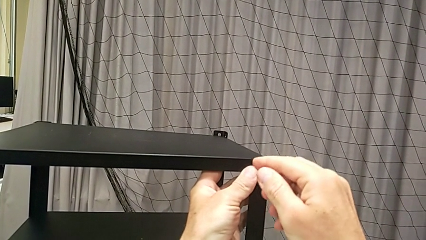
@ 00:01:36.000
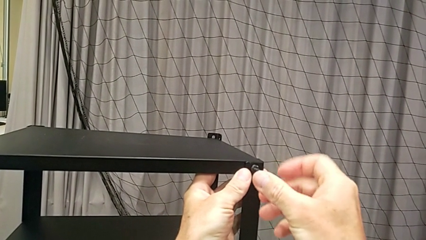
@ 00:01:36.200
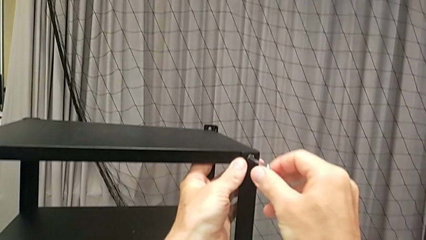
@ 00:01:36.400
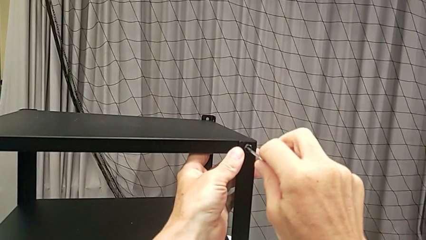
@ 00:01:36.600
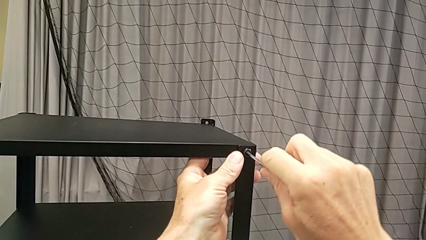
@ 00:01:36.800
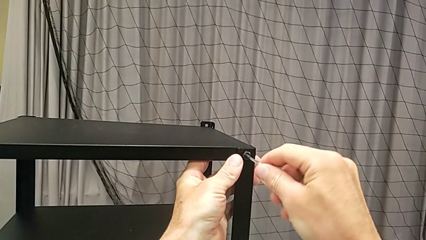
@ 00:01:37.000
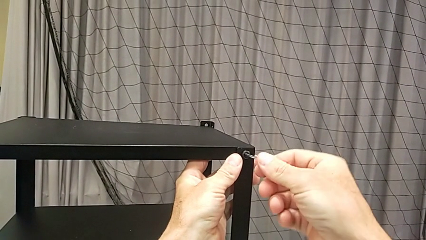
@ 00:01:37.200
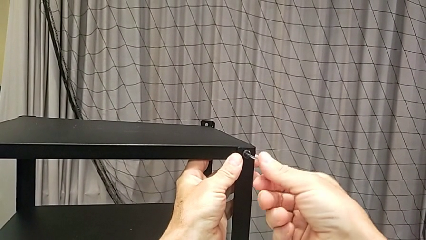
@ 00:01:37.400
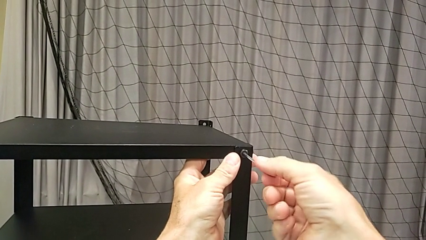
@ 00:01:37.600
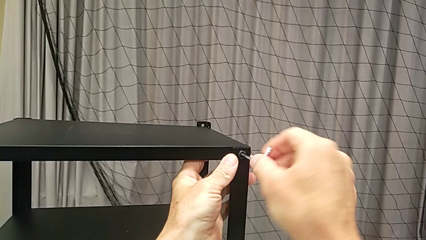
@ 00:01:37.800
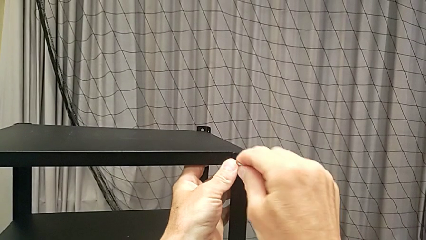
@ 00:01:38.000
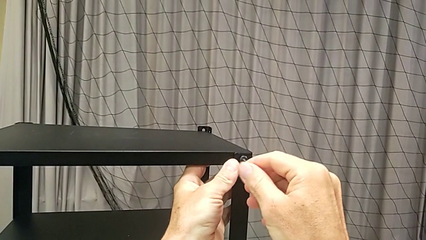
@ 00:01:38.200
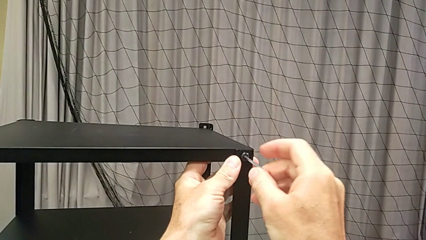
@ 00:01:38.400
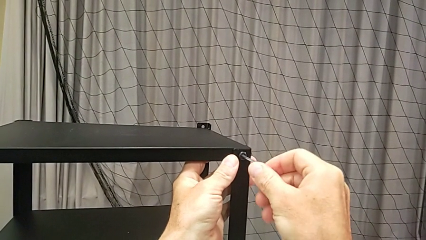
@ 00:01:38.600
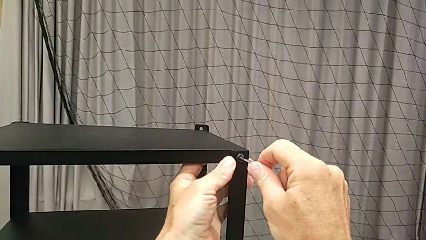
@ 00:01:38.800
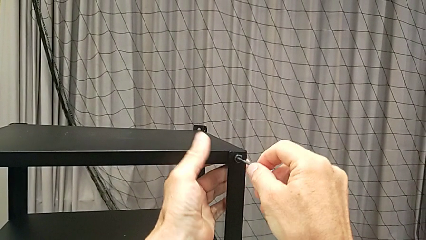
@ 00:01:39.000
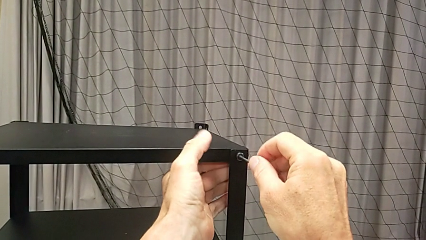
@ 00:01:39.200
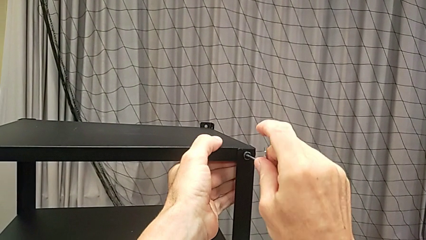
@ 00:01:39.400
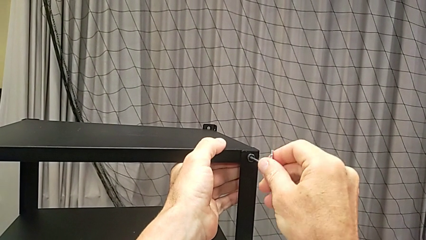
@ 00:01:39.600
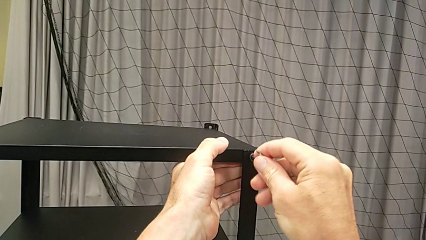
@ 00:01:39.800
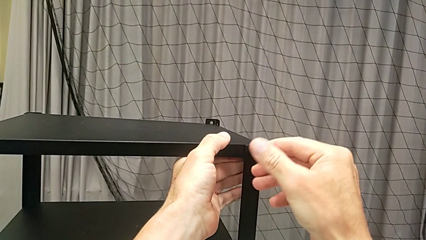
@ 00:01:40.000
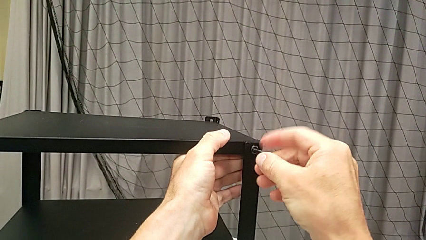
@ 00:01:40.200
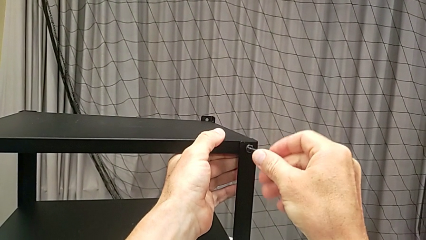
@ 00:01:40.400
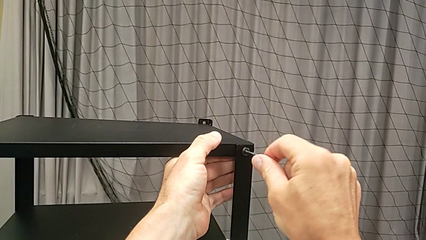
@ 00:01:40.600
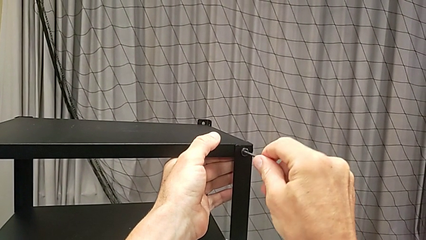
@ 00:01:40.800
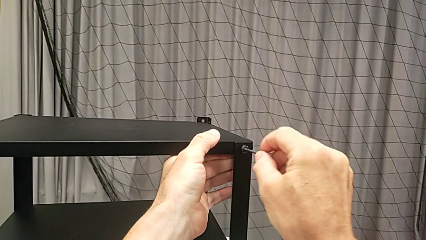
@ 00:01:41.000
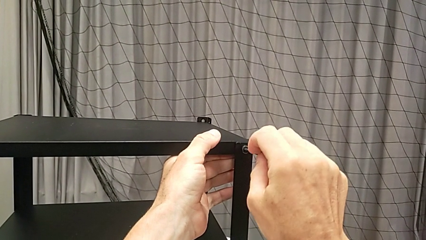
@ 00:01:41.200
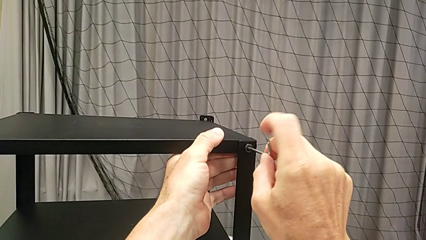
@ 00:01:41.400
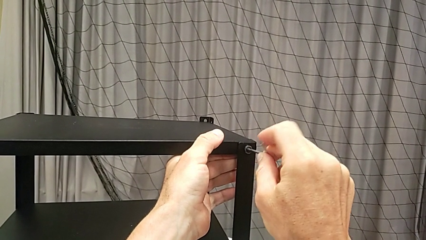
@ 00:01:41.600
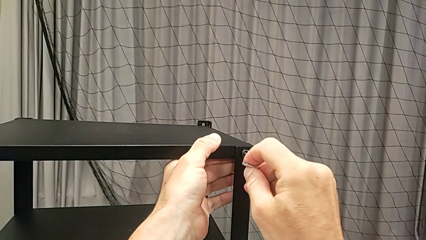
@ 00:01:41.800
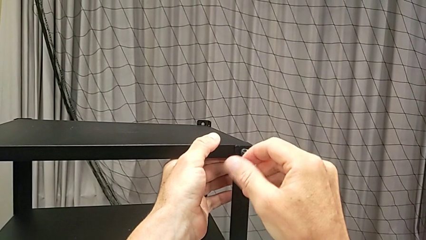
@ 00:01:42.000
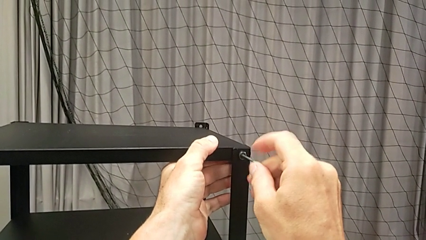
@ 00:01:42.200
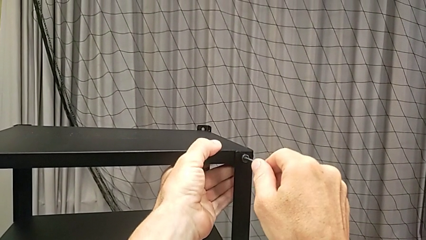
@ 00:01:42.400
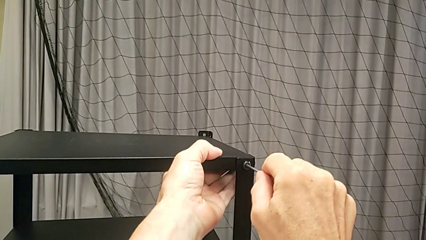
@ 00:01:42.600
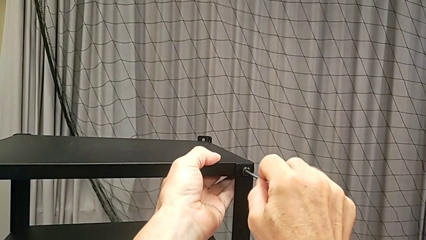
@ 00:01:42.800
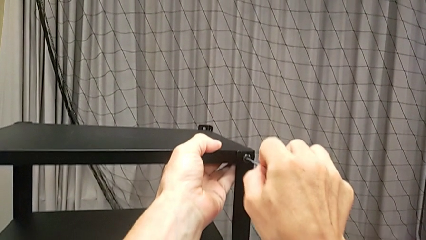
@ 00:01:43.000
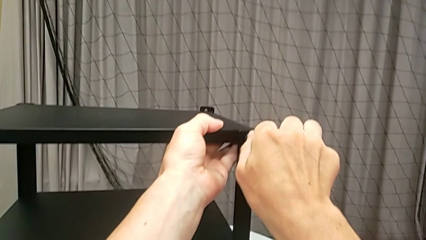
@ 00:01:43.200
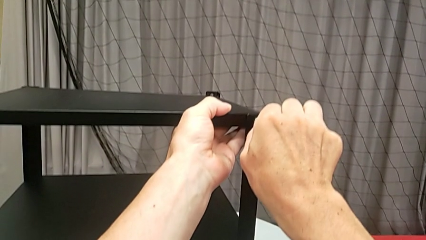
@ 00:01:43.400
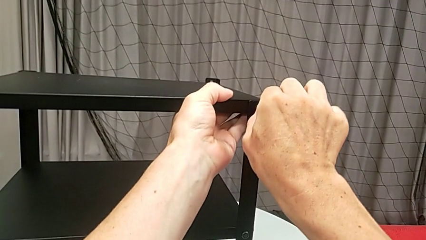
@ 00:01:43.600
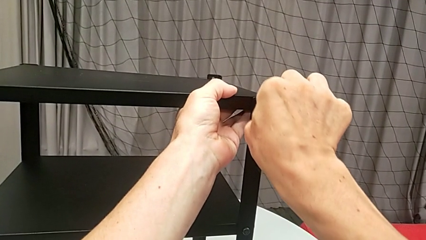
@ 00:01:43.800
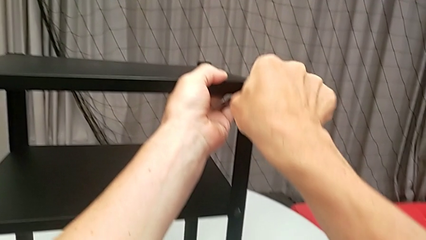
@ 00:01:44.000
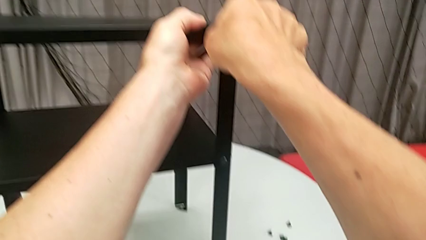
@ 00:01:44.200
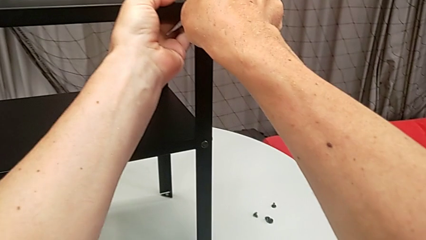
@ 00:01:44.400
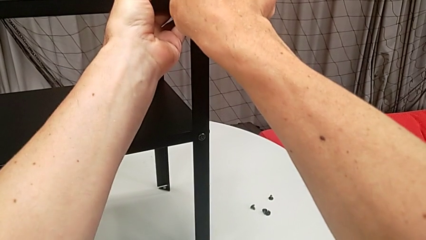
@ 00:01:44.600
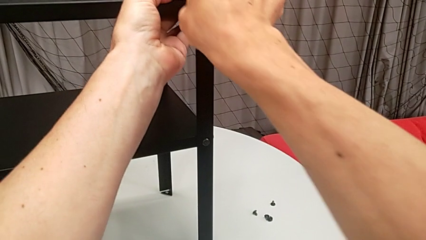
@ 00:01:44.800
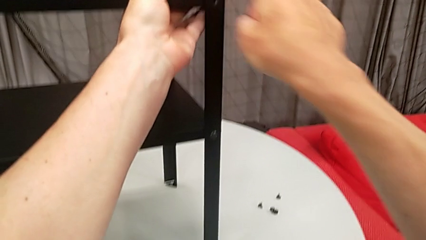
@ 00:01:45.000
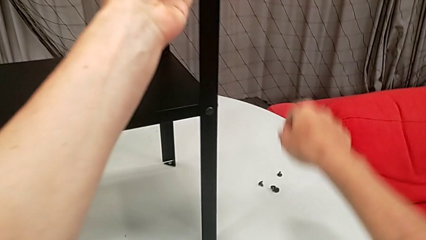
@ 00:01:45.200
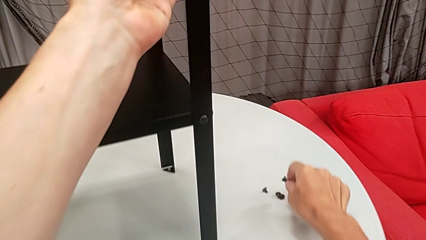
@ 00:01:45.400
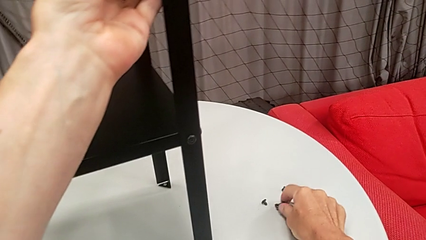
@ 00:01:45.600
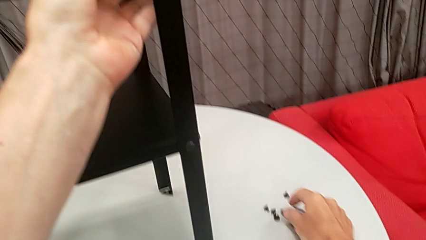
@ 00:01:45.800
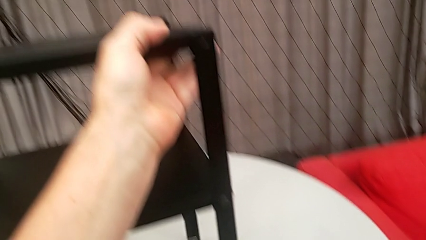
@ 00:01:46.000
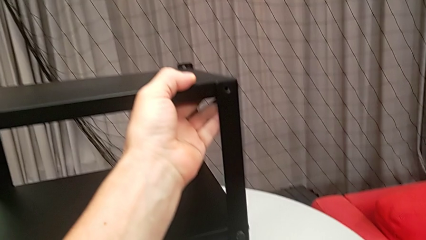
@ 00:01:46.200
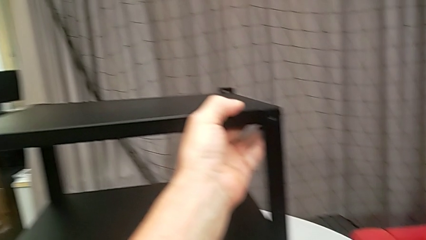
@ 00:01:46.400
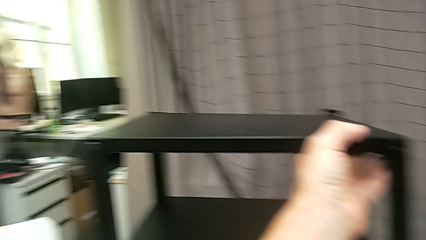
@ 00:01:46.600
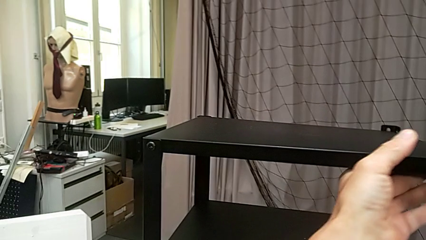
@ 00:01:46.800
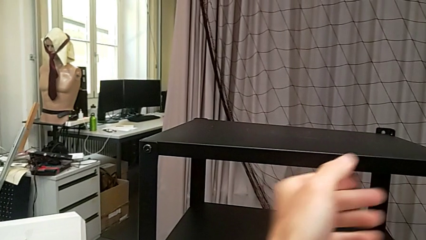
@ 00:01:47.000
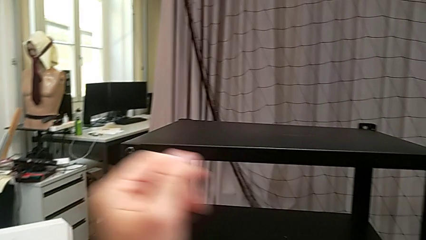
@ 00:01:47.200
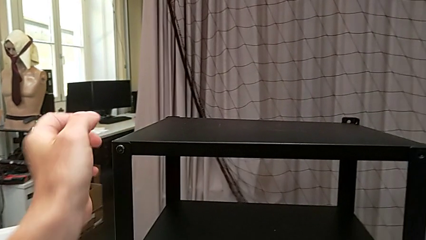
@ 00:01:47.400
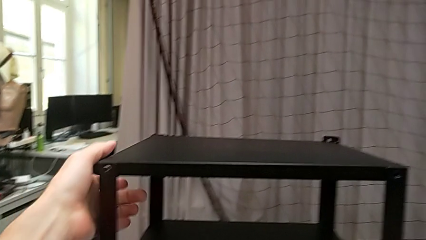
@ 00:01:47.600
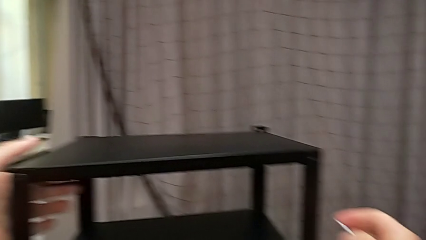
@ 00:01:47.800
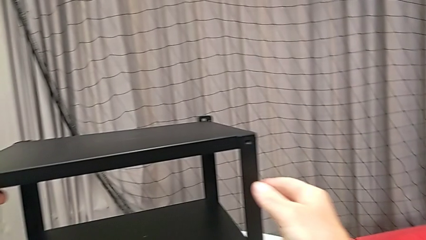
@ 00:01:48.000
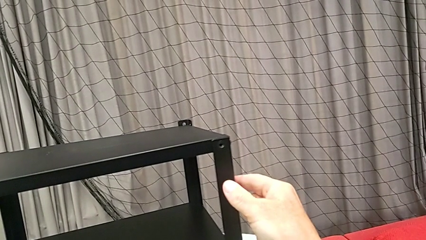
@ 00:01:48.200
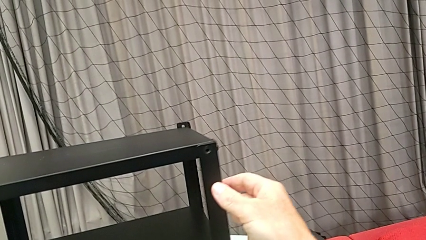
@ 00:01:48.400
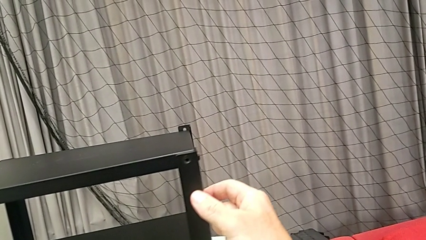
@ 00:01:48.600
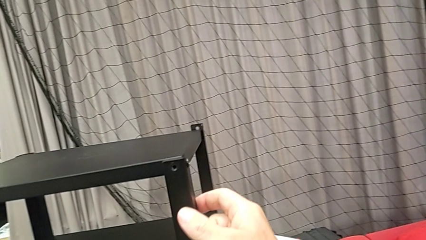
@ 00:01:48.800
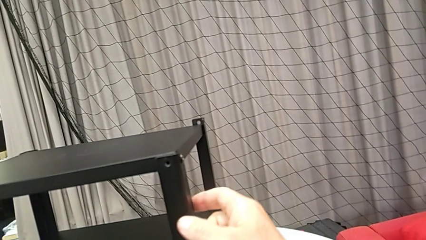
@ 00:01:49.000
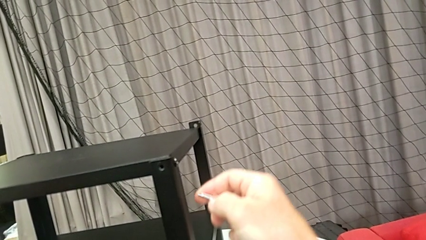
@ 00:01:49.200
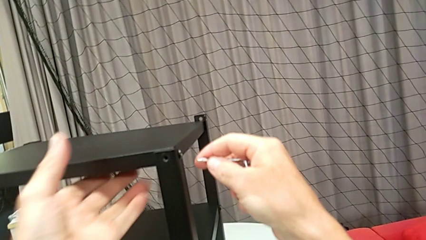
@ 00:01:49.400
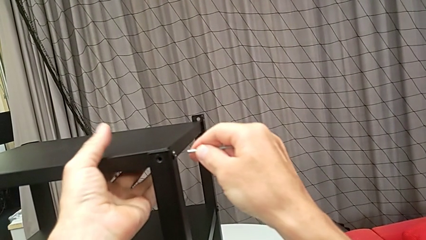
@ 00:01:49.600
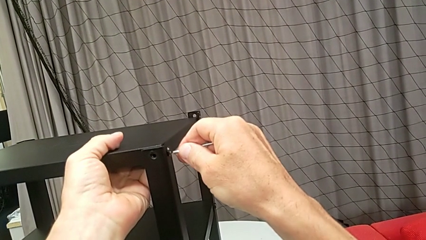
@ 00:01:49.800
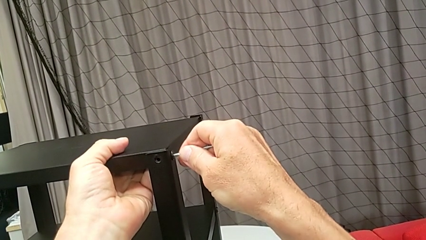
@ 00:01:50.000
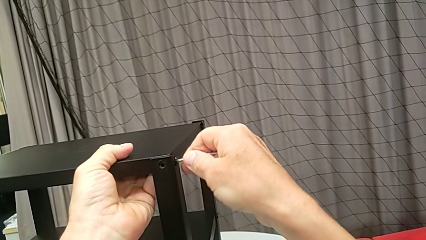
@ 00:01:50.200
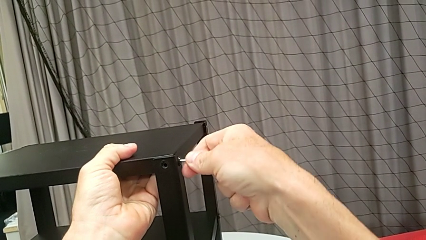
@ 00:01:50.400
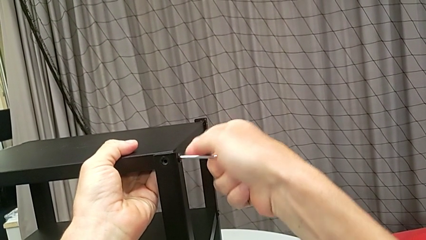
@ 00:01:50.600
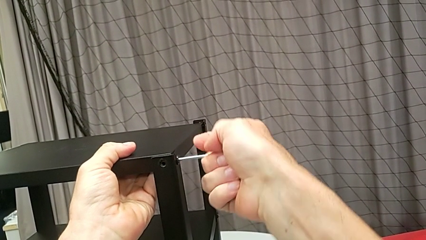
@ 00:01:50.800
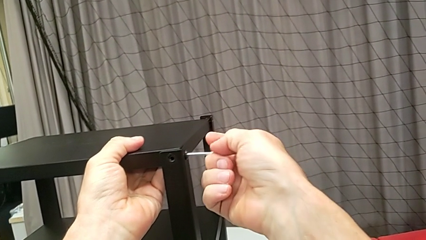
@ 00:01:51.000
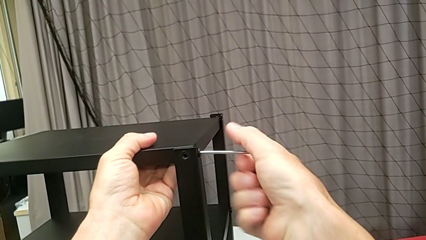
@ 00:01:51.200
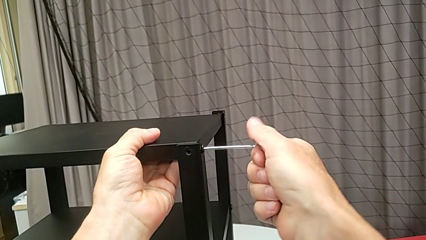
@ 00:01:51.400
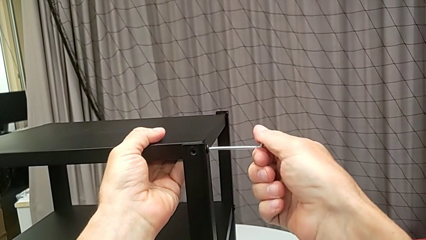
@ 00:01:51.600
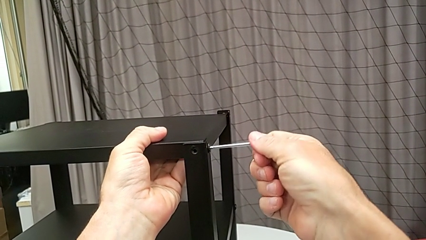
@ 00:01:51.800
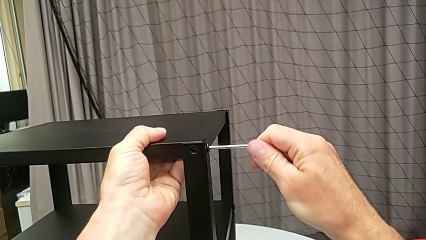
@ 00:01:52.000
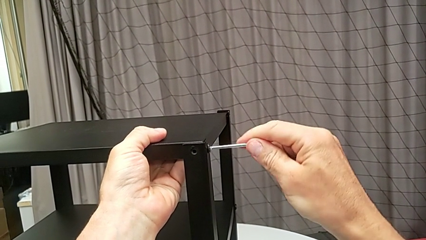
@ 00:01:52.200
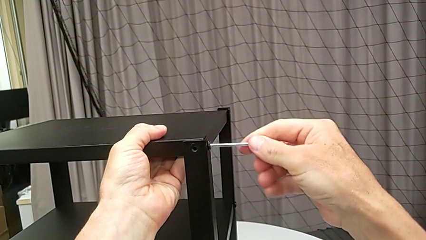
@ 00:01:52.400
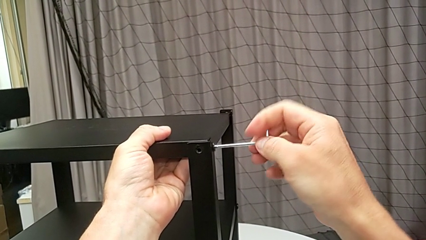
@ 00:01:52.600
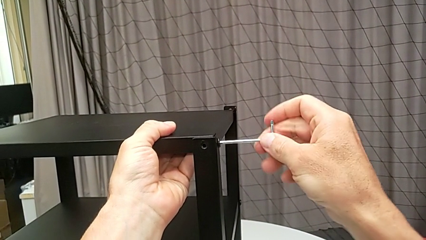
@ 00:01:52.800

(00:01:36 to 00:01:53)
The camera wearer is disassembling the upper tray from the nightstand. They keep unscrewing the hex socket head, disassemble the hex socket head, withdraw the Allen wrench, place the hex socket head, approach the nightstand, rotate it, insert the Allen wrench and begin to screw the hex socket head.
